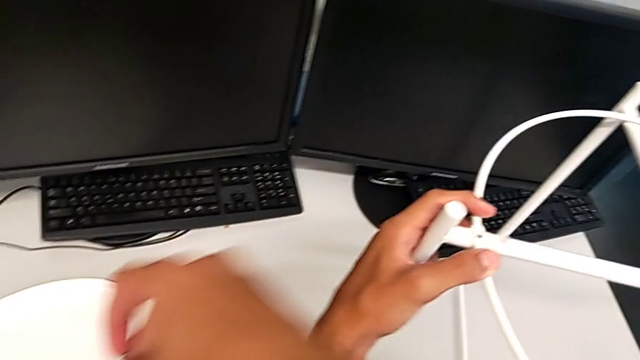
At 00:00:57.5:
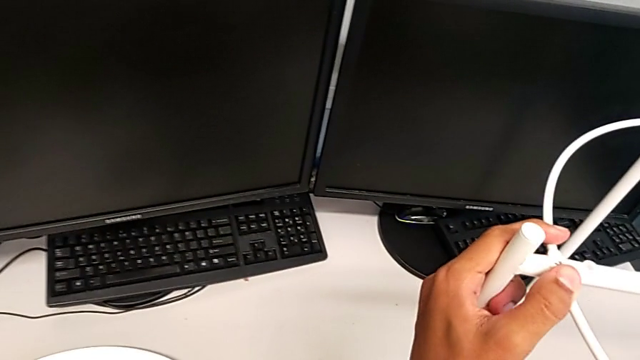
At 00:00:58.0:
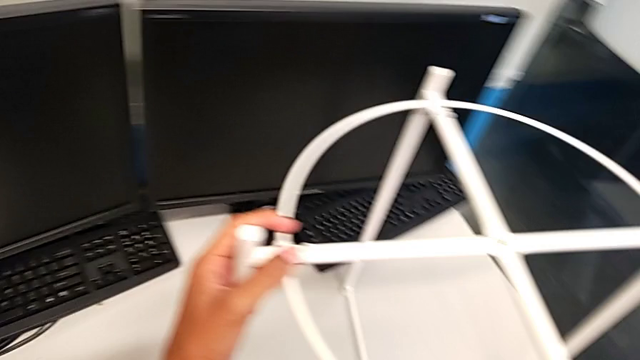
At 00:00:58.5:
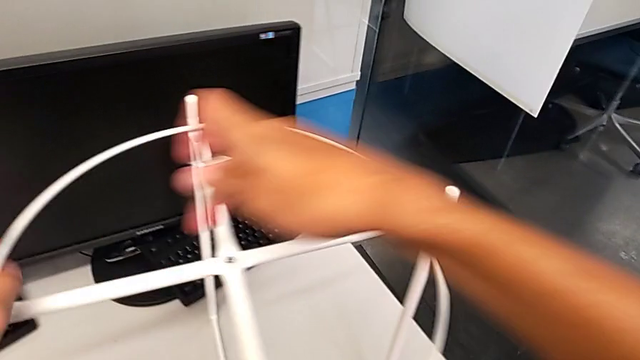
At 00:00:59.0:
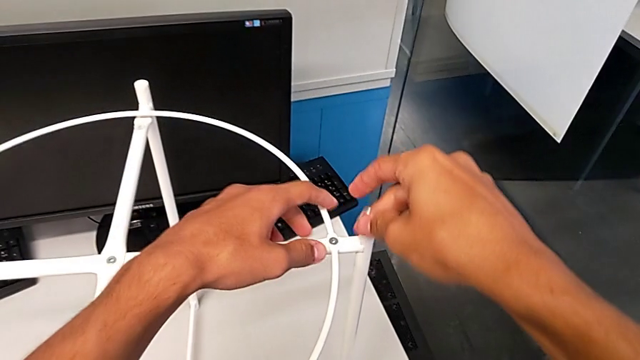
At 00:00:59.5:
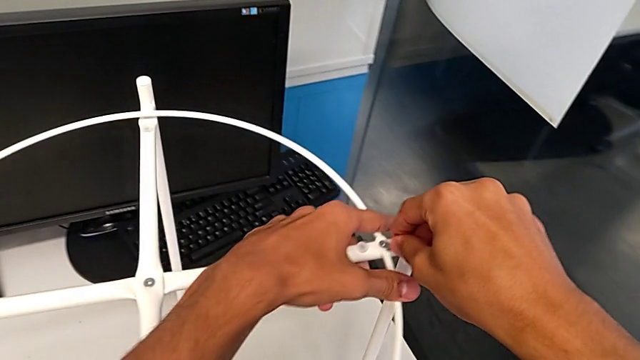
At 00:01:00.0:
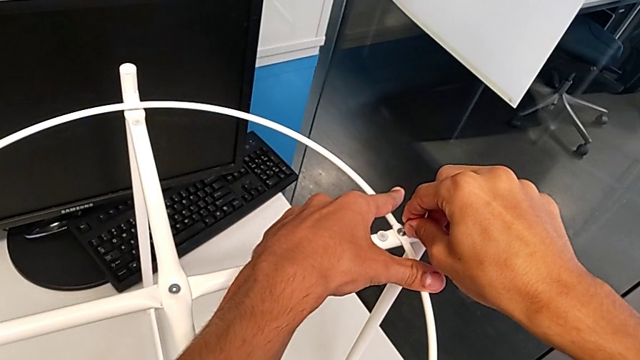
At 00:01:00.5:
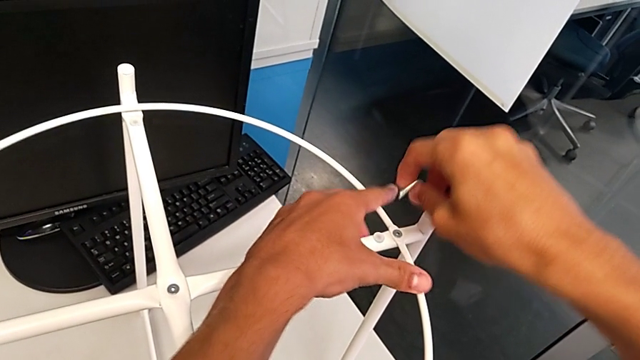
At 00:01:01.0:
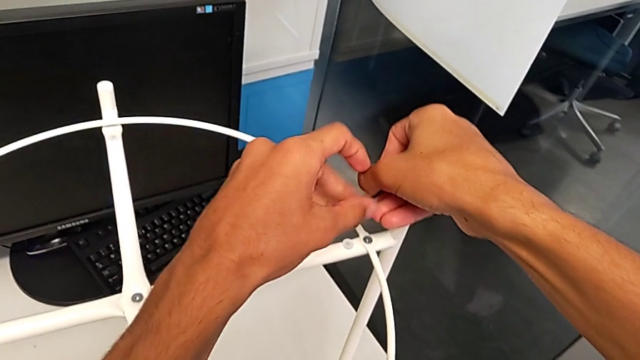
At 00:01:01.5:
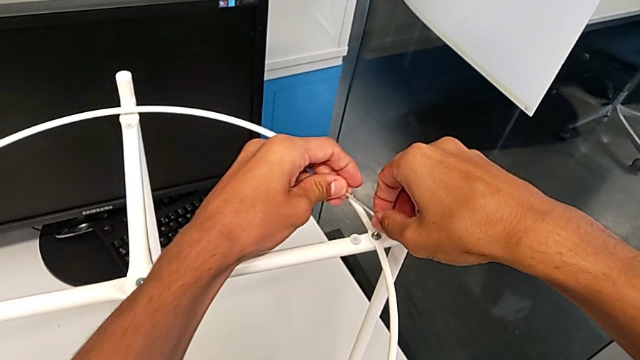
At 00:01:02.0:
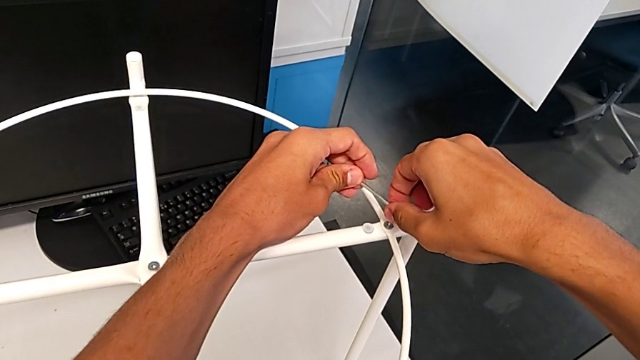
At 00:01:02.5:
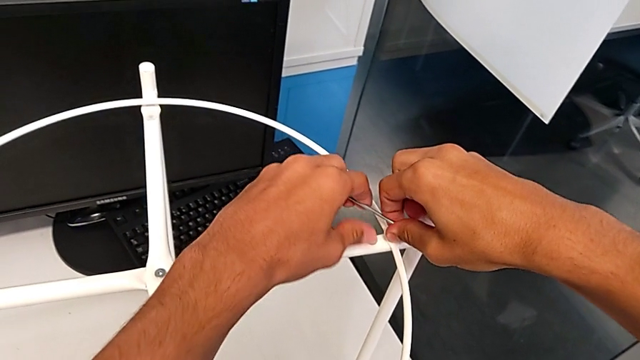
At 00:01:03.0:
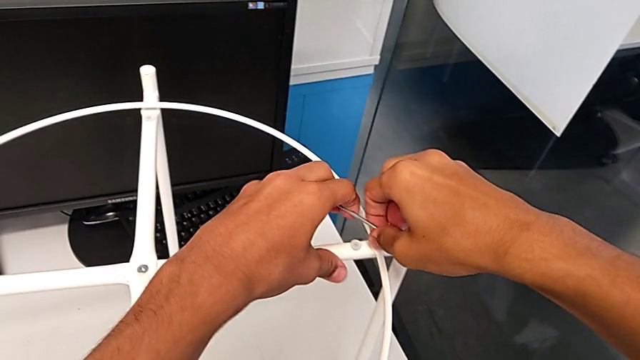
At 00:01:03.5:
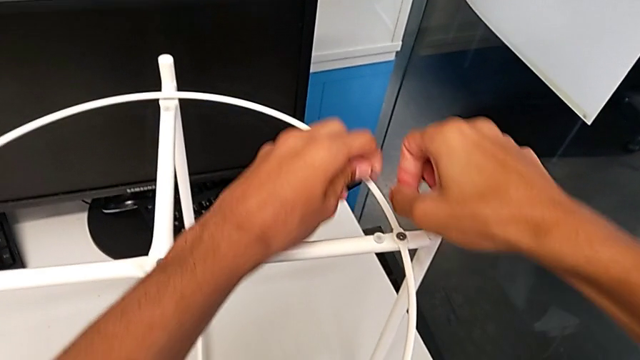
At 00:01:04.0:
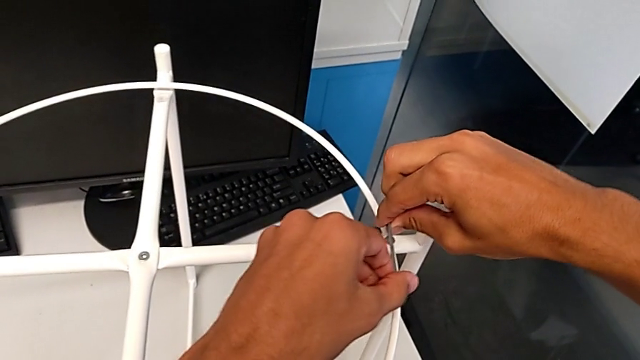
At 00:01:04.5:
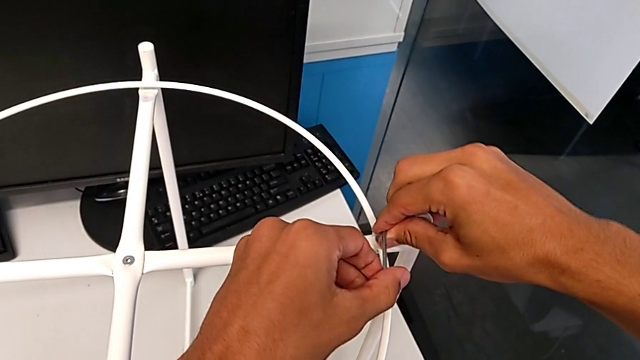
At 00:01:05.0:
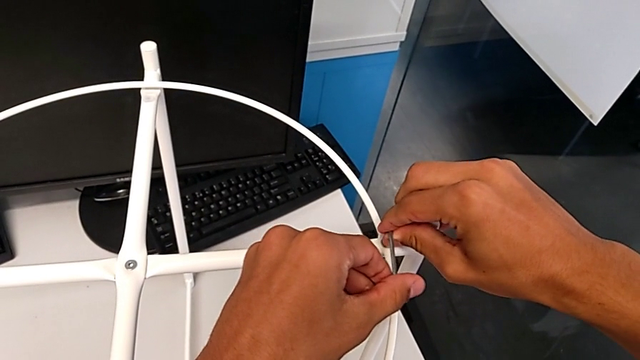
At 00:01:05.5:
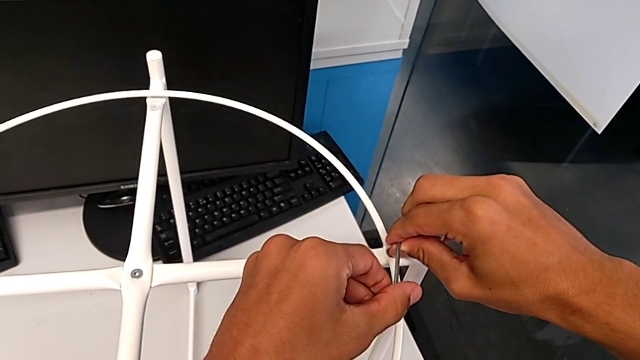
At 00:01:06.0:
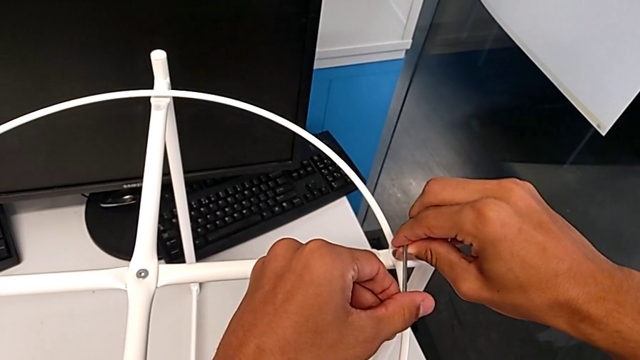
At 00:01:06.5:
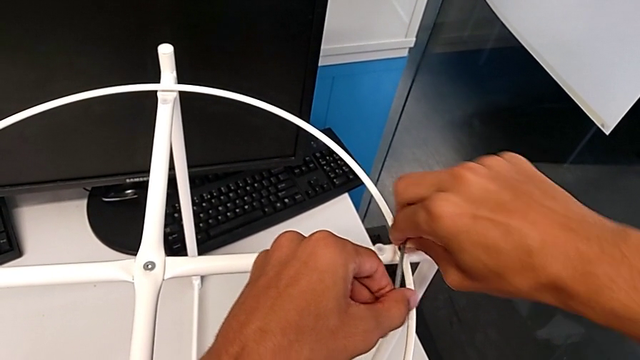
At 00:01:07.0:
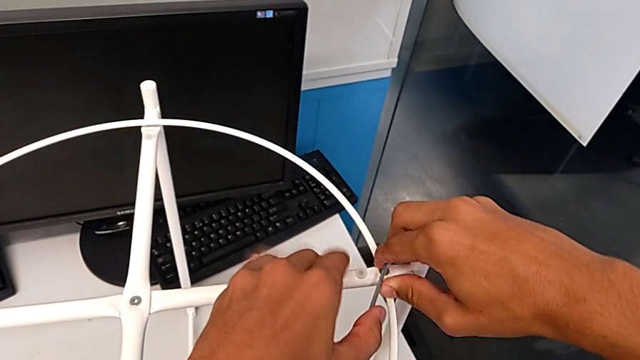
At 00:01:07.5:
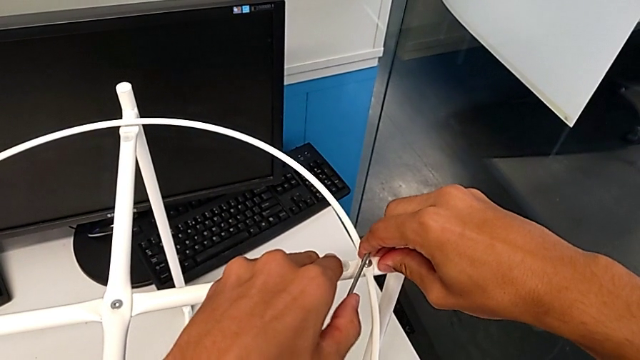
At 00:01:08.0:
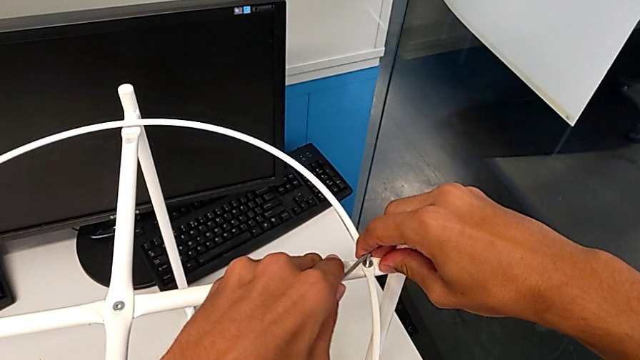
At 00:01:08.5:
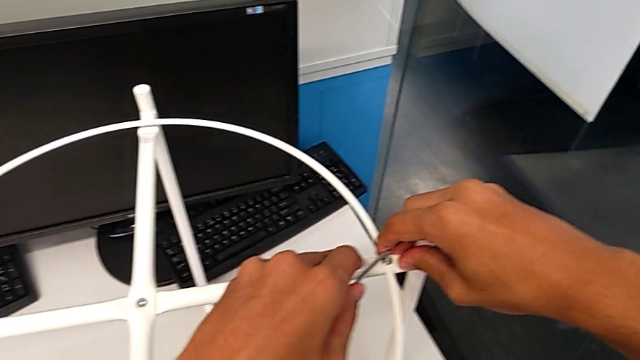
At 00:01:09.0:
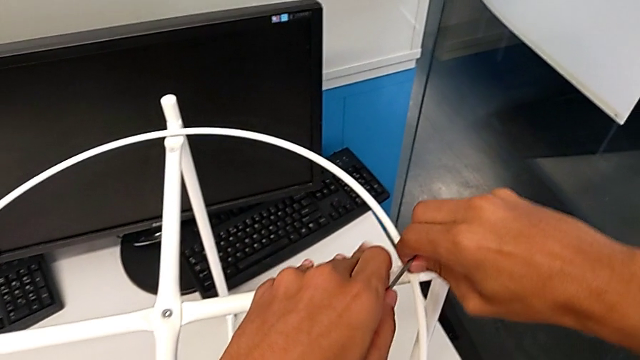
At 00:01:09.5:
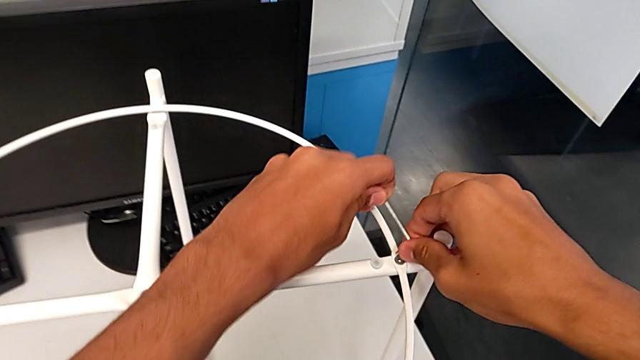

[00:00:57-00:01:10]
The camera wearer is removing the circle from the tray table. They place the hex socket head, insert the Allen wrench, withdraw it, insert it, unscrew the hex socket head, wrongly unscrew it, rotating the Allen wrench in the tightening direction, withdraw the Allen wrench and insert it.

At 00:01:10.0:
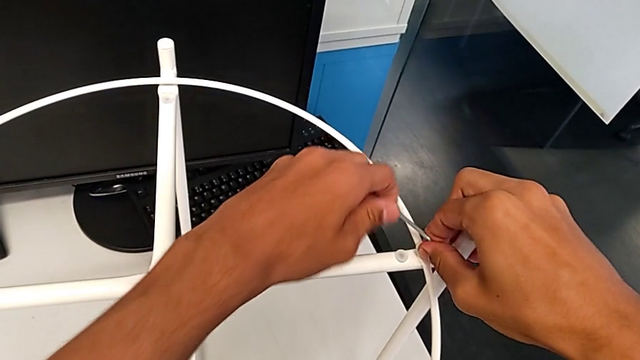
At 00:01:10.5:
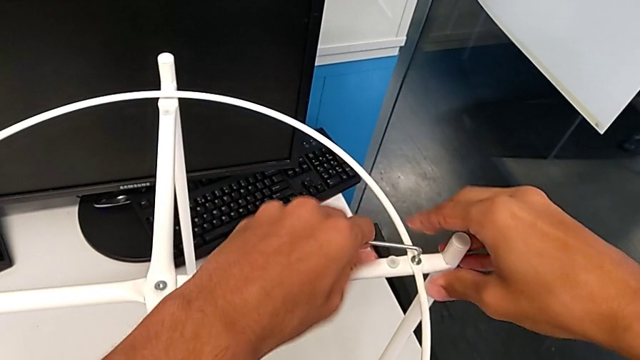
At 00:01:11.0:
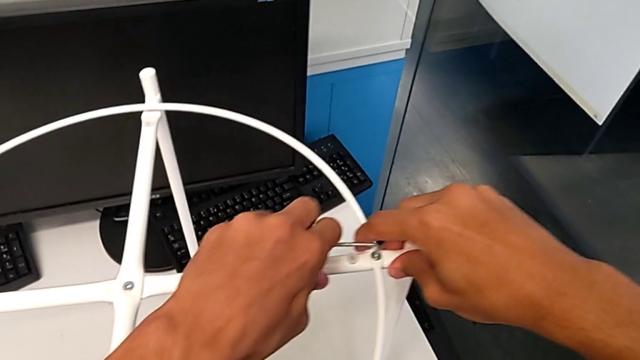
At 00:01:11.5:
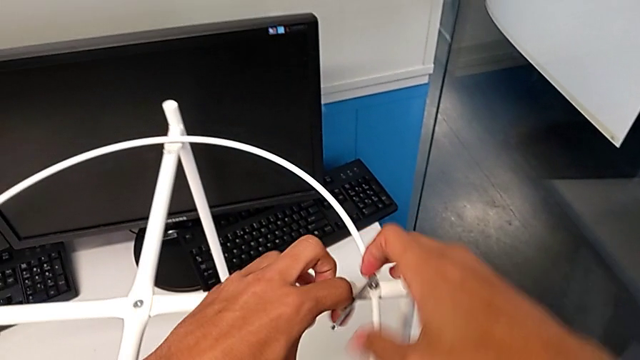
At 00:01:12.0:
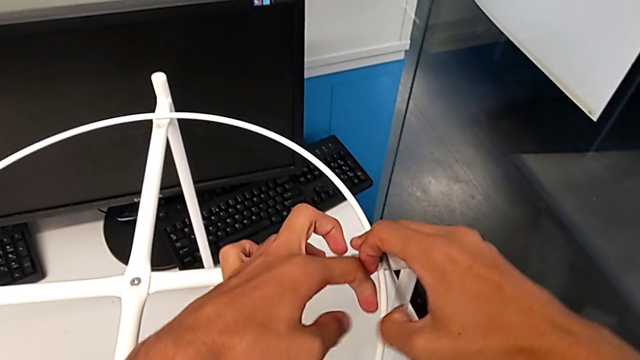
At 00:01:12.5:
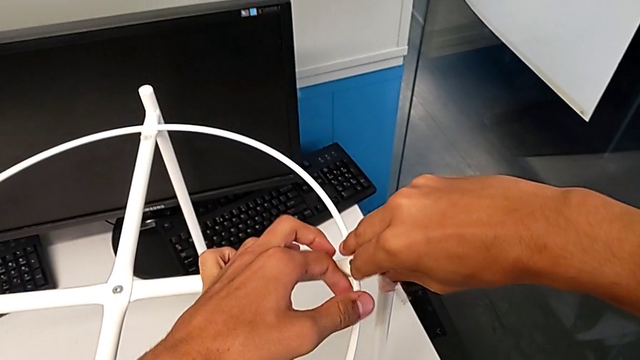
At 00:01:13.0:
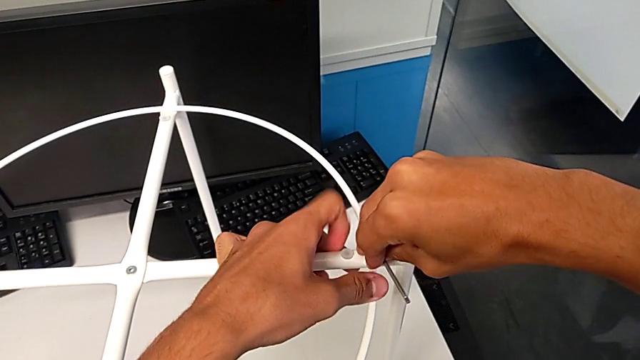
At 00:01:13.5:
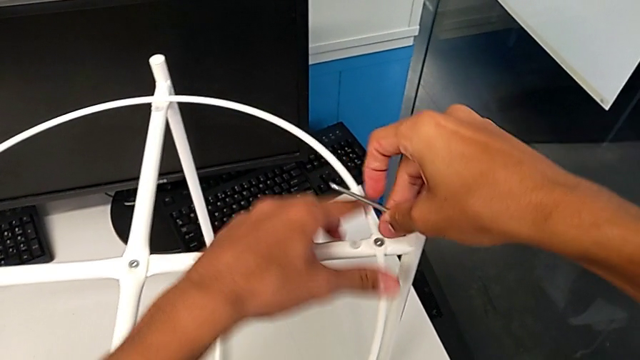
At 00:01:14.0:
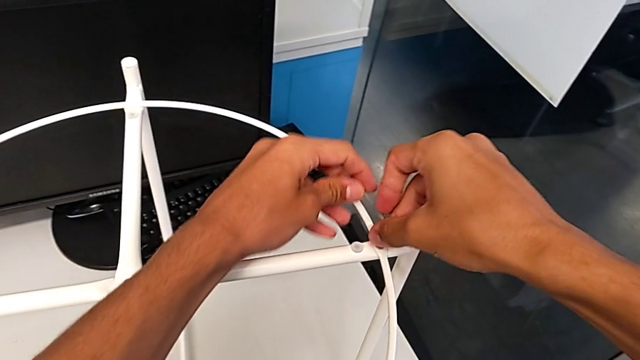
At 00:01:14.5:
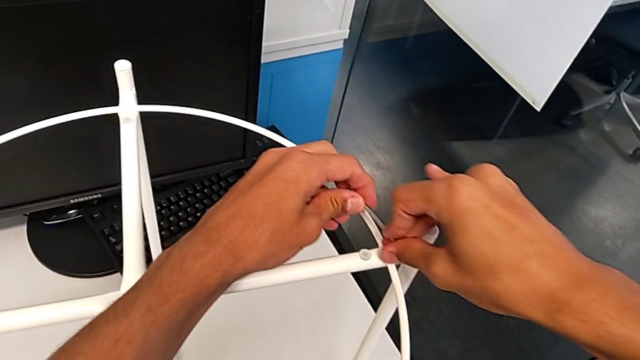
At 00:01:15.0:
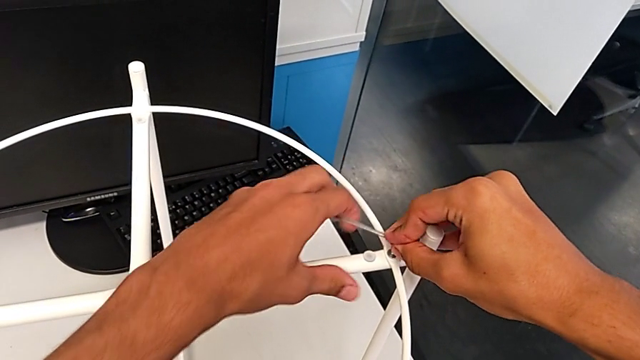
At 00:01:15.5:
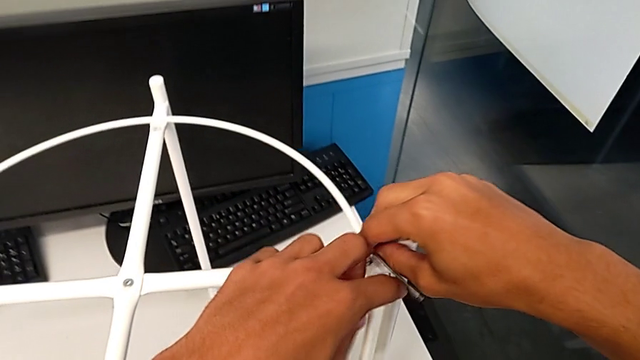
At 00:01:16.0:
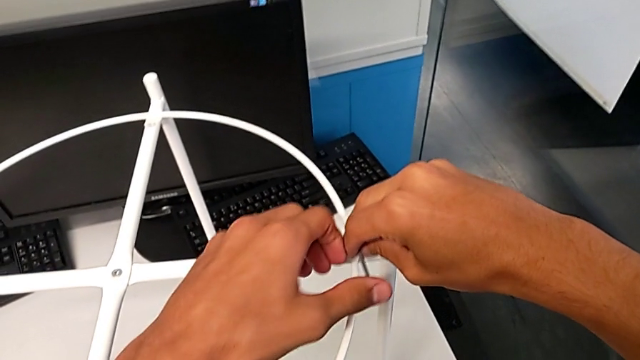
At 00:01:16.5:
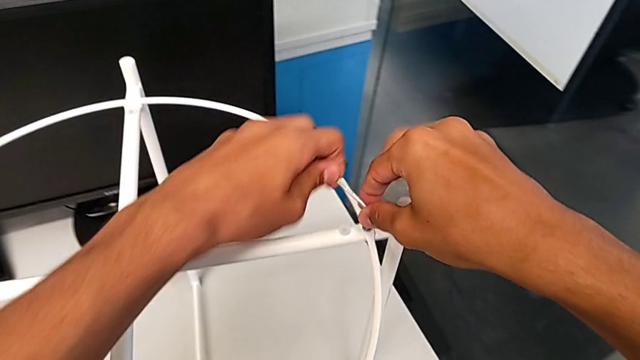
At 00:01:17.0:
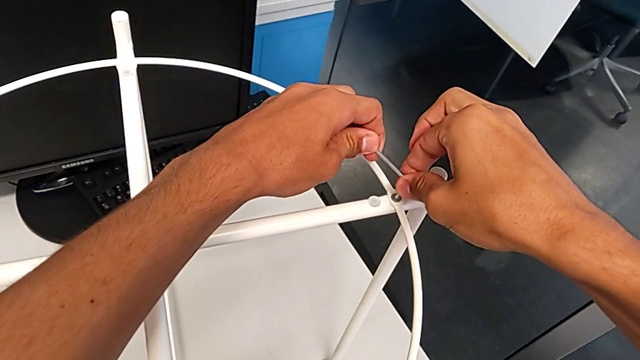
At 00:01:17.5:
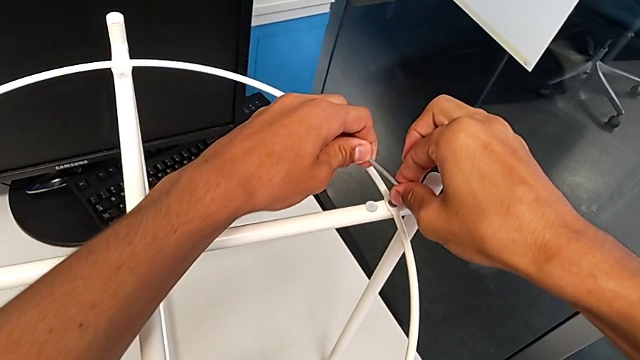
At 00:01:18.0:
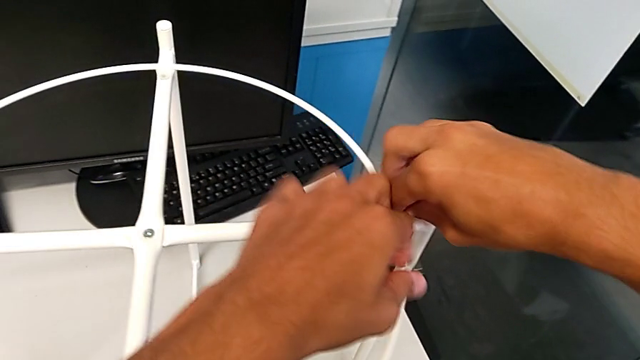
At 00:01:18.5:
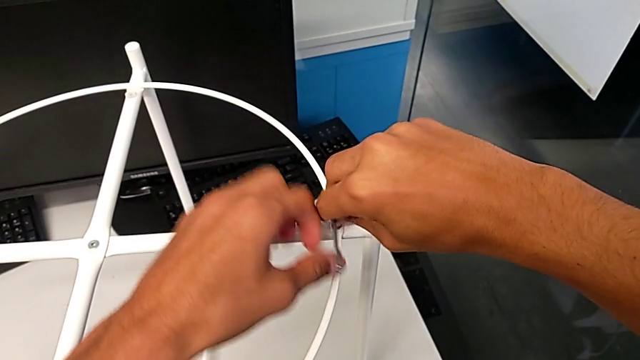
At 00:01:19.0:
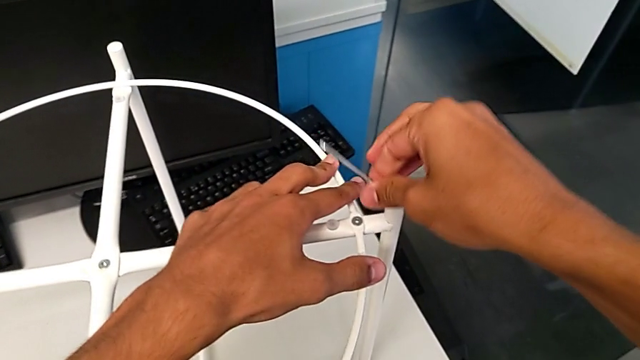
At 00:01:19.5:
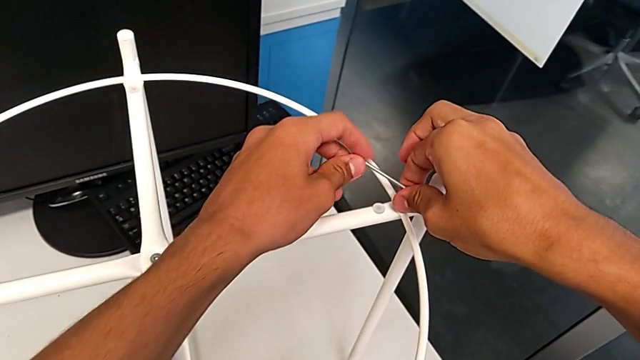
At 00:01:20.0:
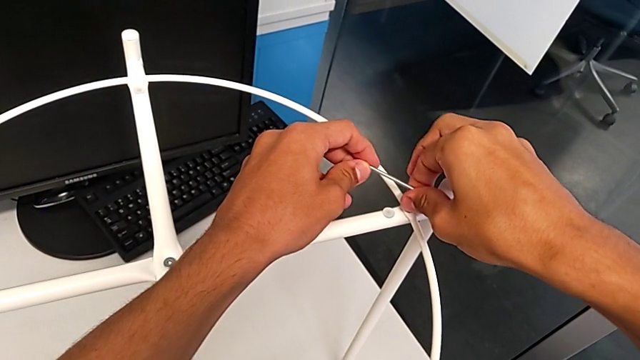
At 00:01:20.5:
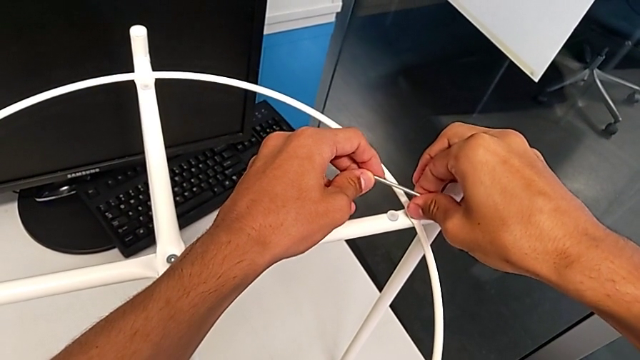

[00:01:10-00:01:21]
The camera wearer is removing the circle from the tray table. They begin to unscrew the hex socket head.
